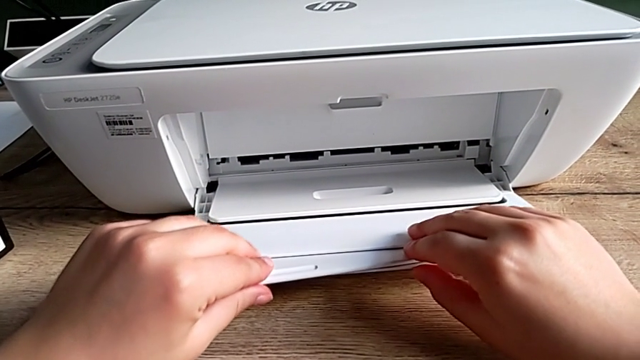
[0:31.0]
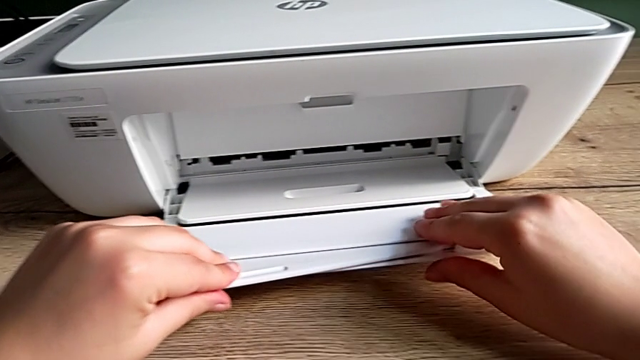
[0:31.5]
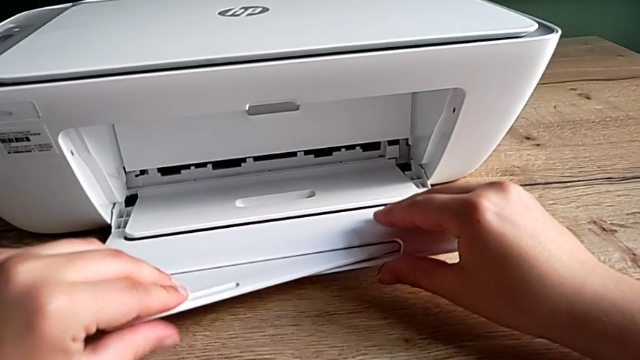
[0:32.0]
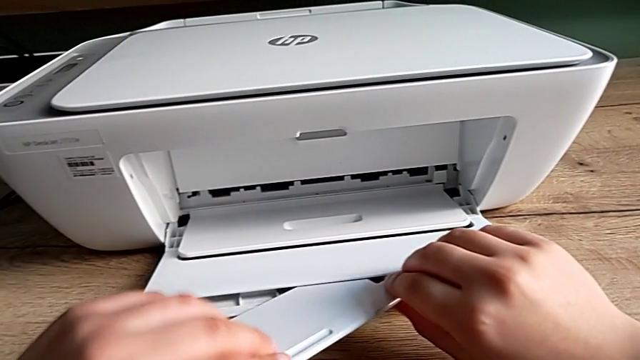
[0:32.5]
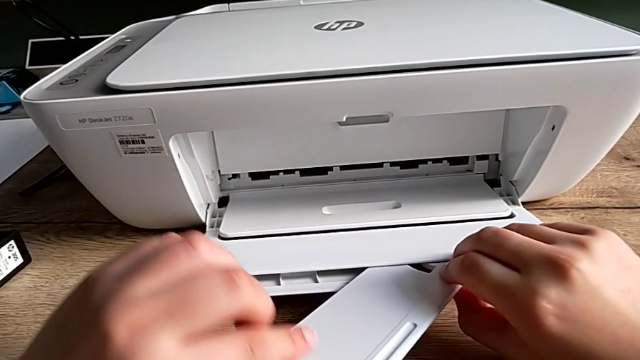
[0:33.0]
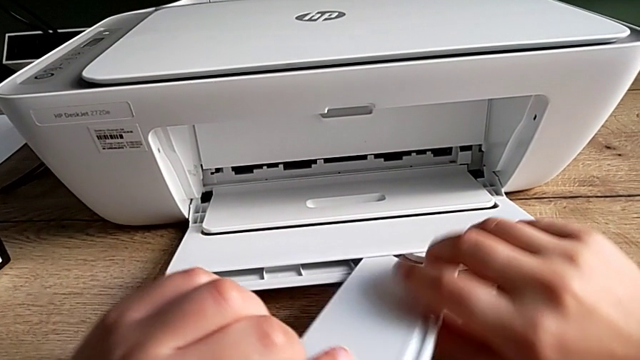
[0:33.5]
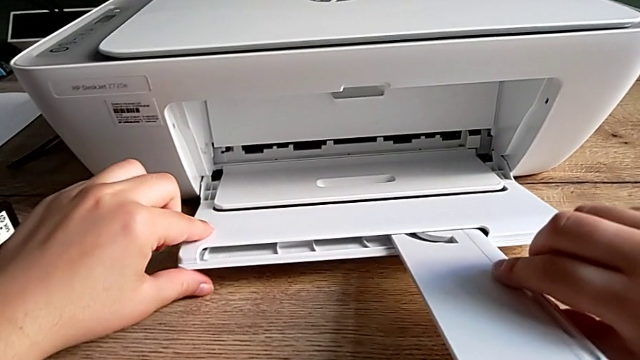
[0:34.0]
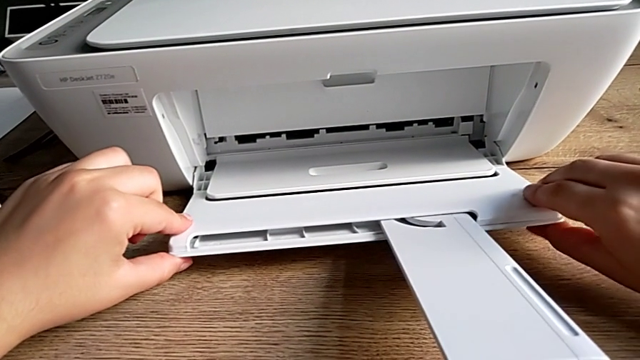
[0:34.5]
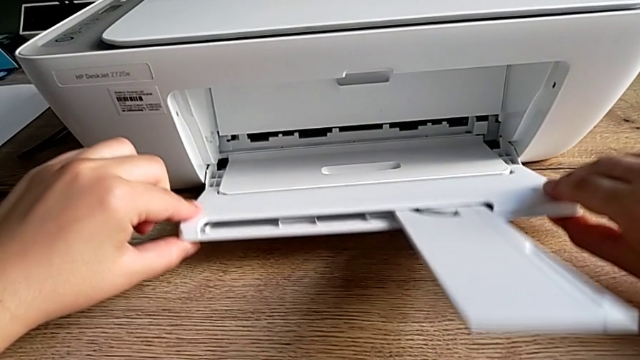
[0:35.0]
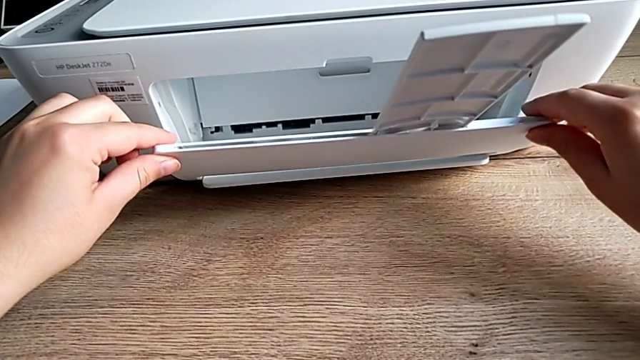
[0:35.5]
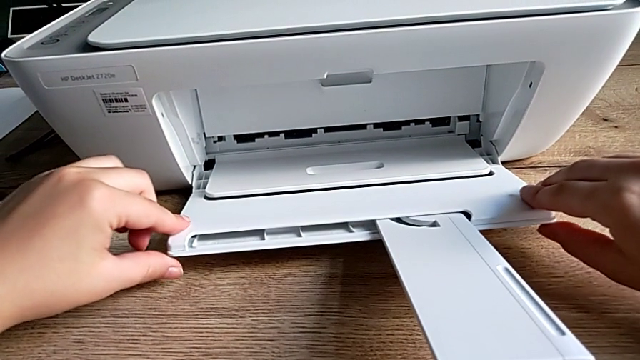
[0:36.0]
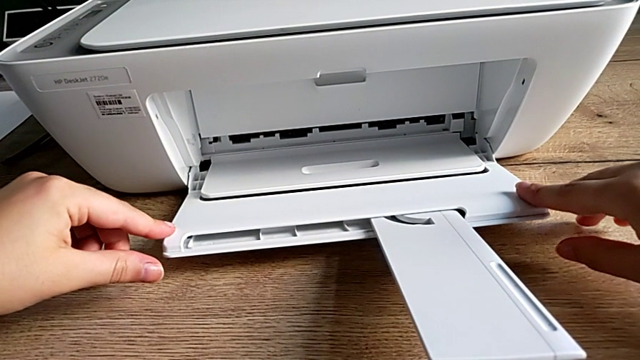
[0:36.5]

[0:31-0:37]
The camera wearer is opening the printer's tray extension. They pull the extending paper tray and flip it.

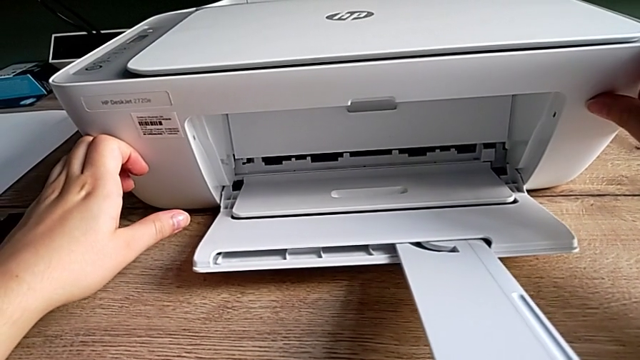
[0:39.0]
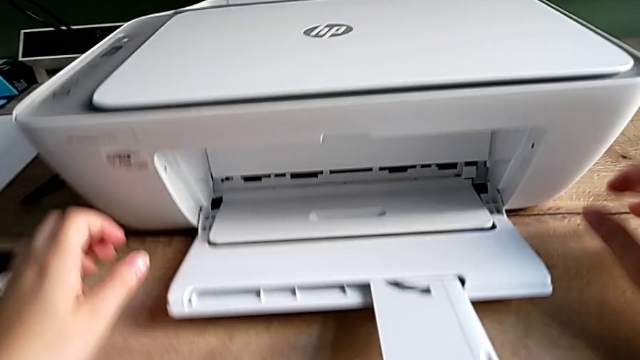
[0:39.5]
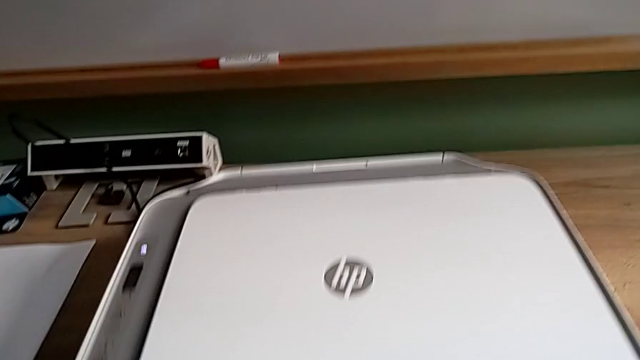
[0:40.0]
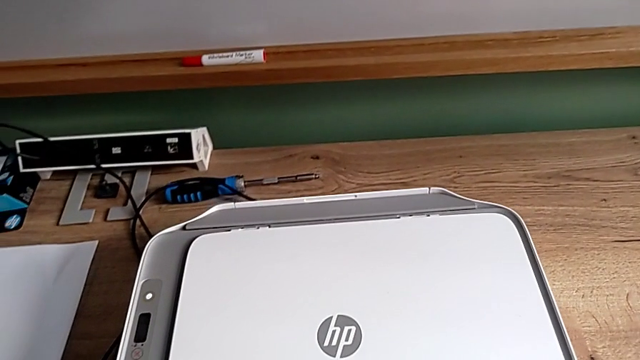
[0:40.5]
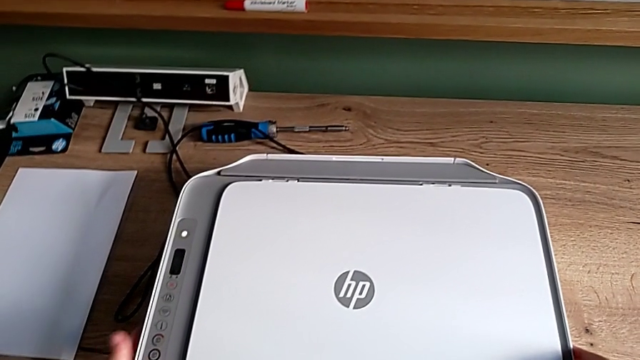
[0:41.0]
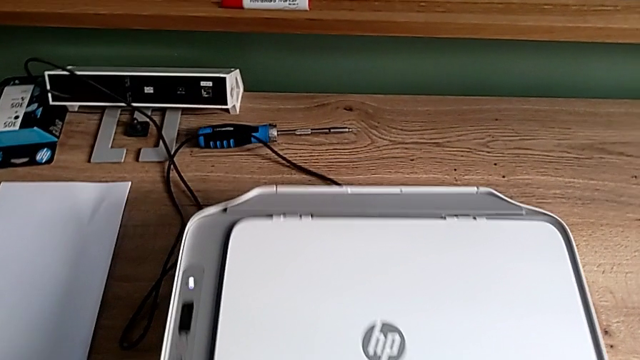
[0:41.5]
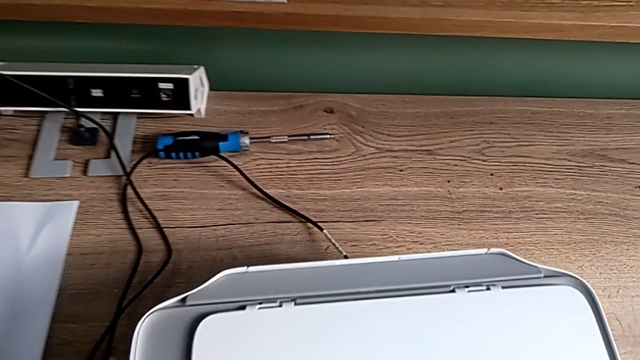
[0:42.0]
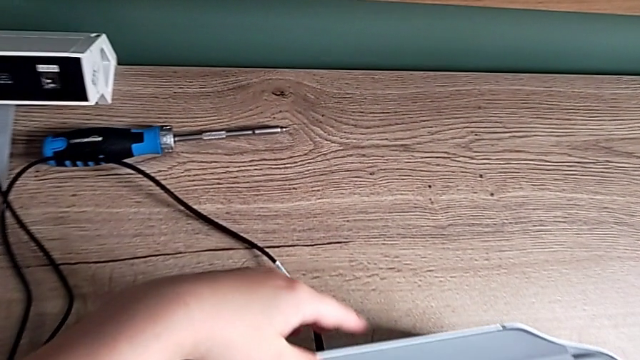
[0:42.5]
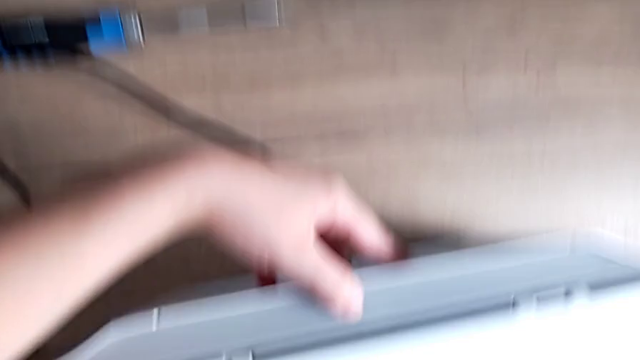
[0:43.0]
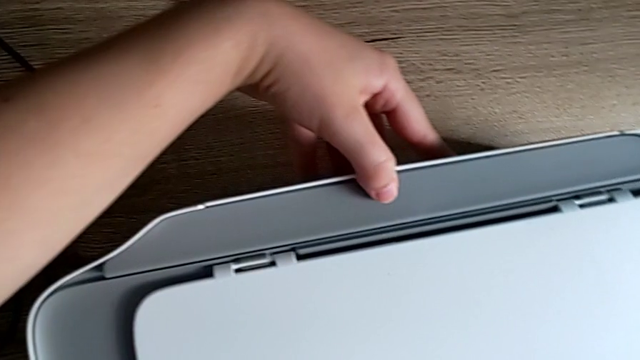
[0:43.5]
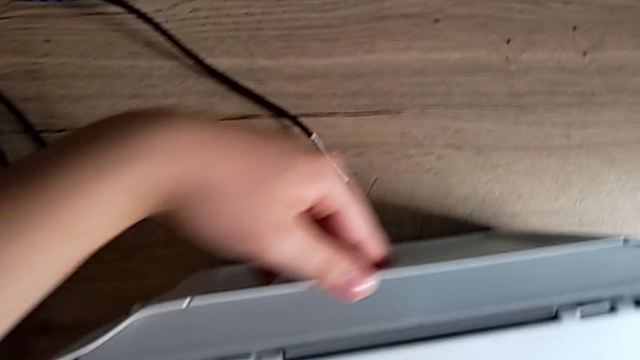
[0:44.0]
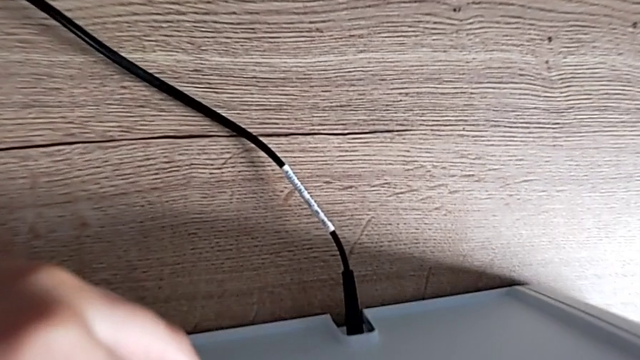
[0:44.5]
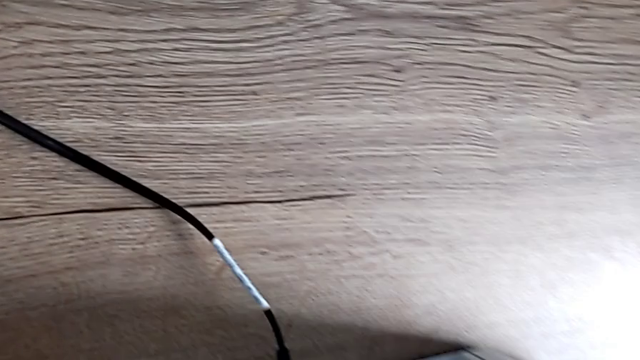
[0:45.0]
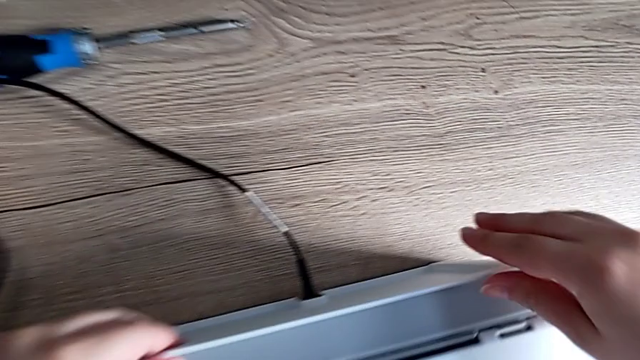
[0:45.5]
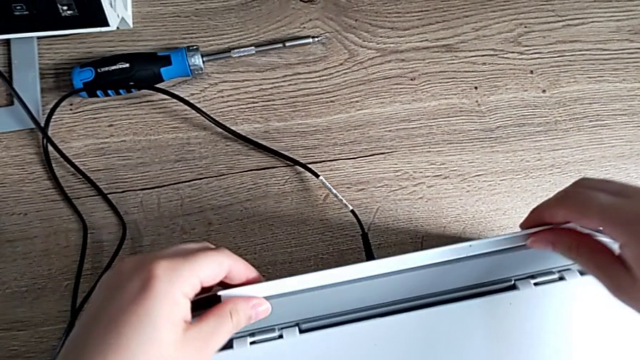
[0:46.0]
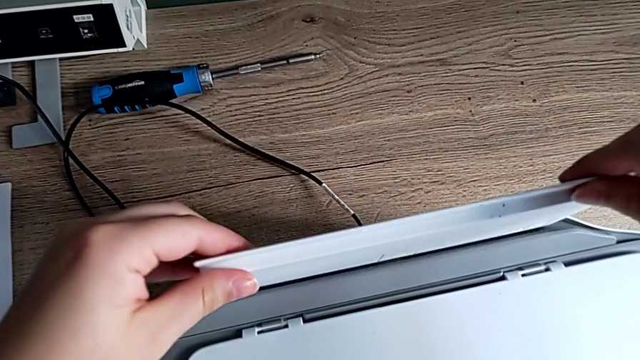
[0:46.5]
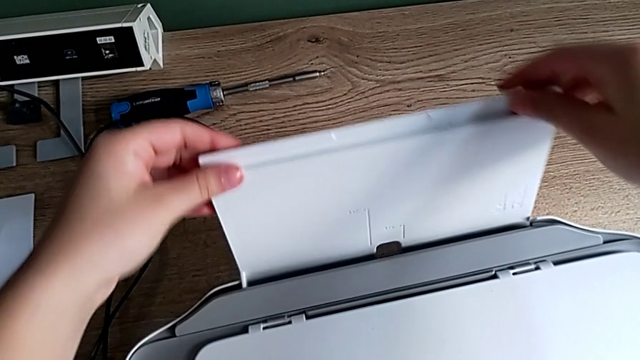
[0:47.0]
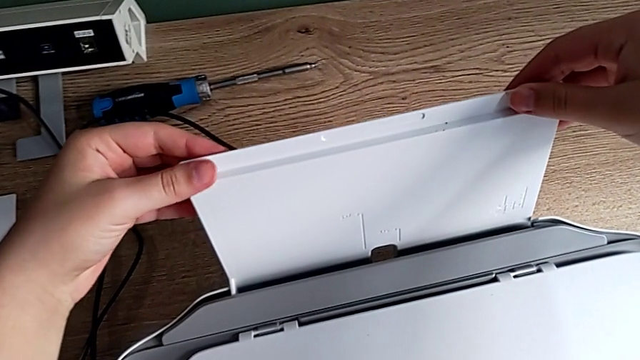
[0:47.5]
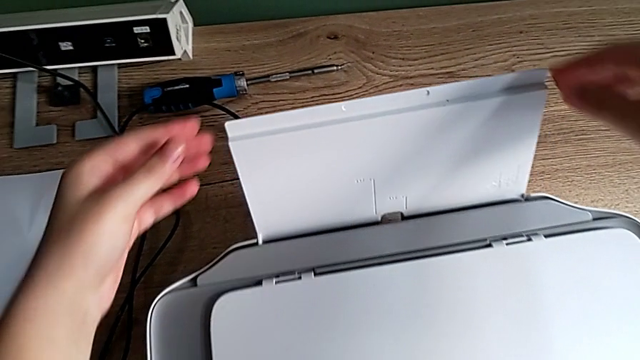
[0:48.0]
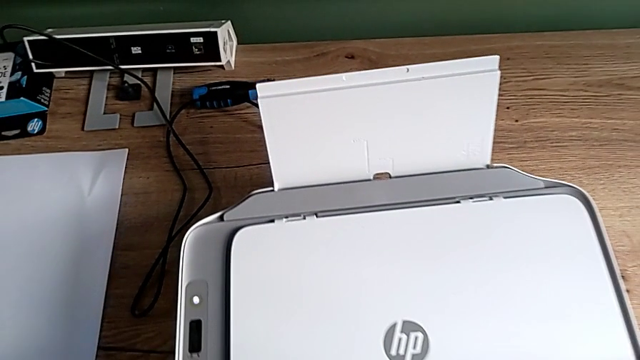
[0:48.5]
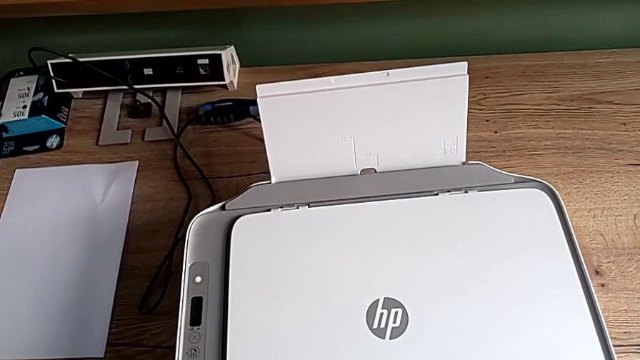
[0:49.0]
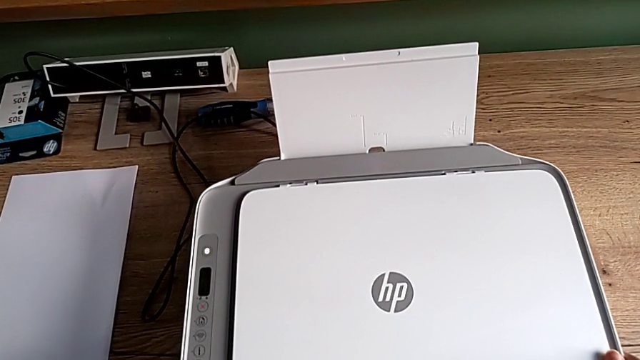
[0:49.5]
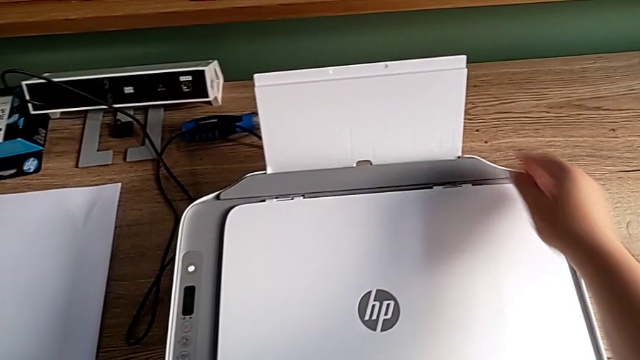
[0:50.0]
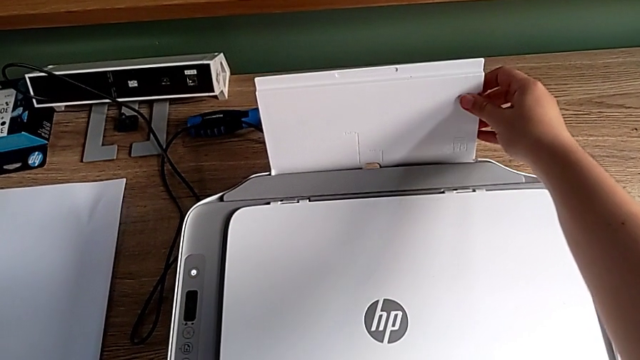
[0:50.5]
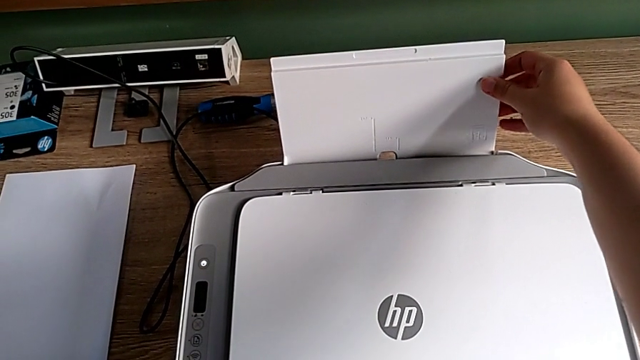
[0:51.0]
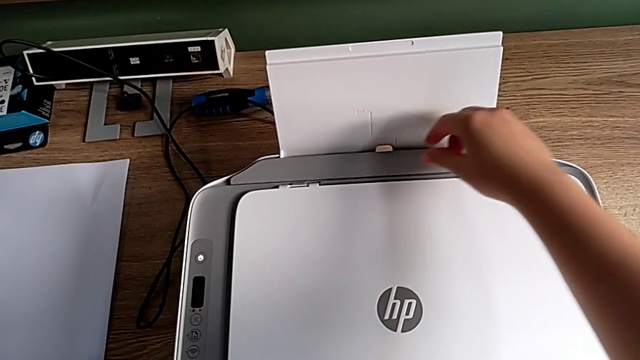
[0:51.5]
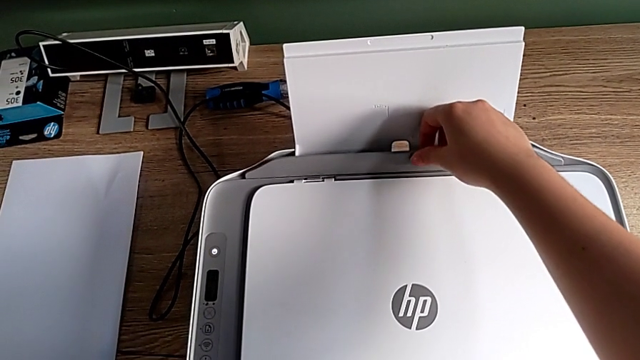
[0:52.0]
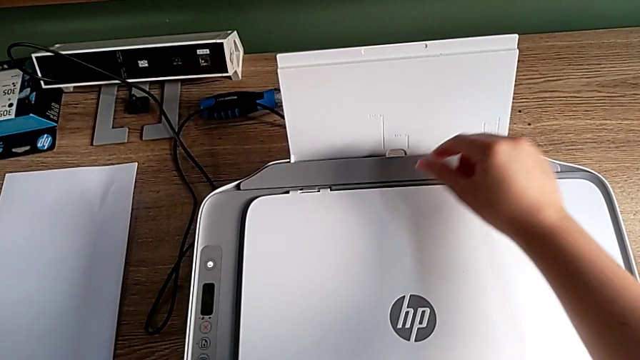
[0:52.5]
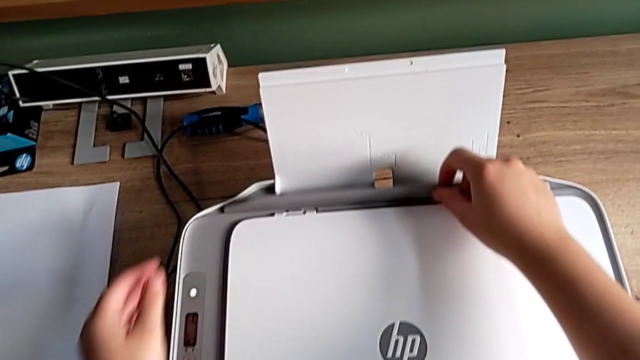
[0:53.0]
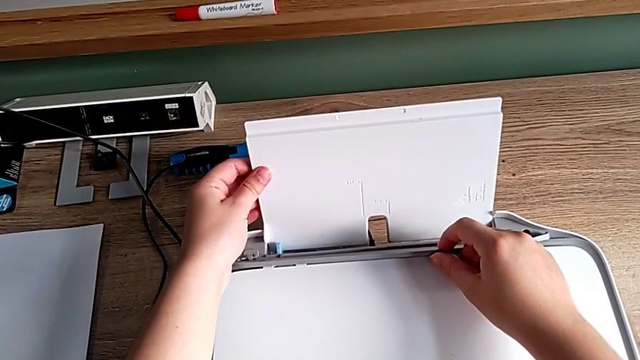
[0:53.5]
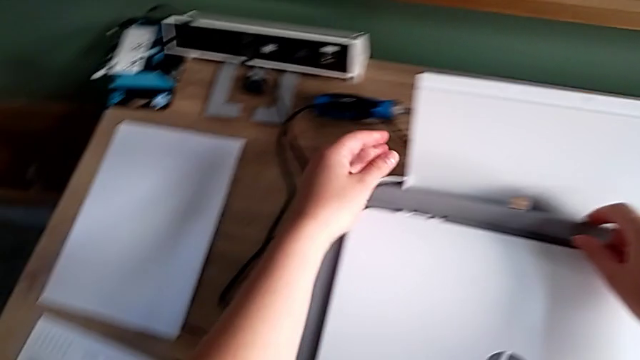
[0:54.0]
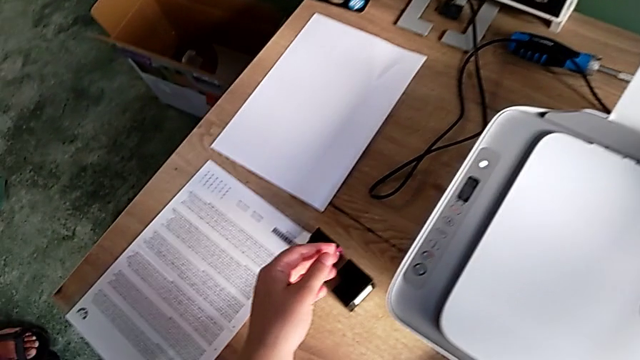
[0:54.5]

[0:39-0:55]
The camera wearer is loading a stack of papers into the printer. They grab the printer, pull the paper tray, grab it, lift it, align the printer, align the paper tray, open it twice, align it and grab the paper stack.
